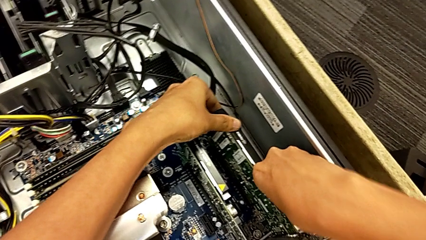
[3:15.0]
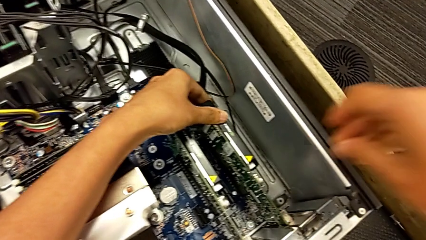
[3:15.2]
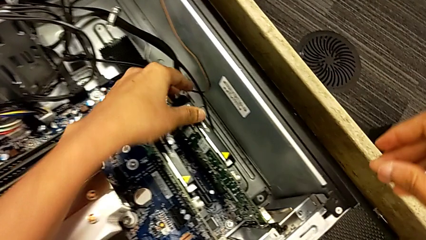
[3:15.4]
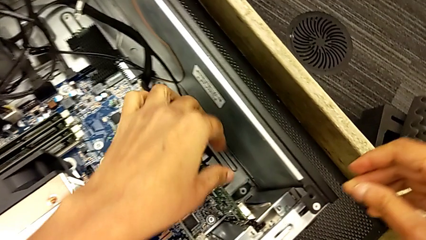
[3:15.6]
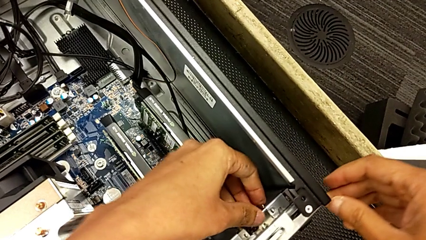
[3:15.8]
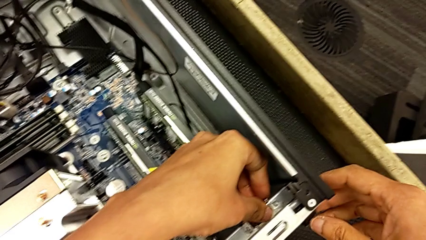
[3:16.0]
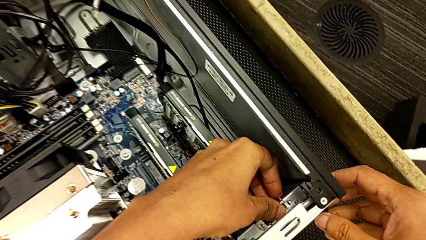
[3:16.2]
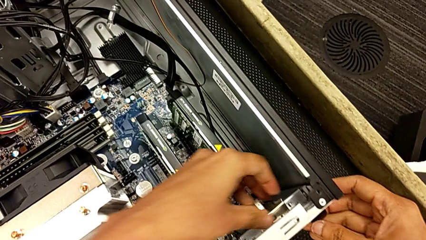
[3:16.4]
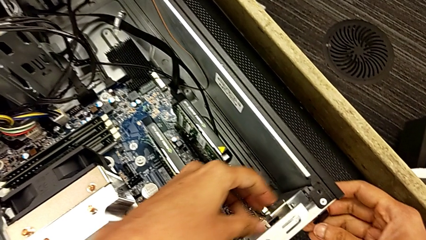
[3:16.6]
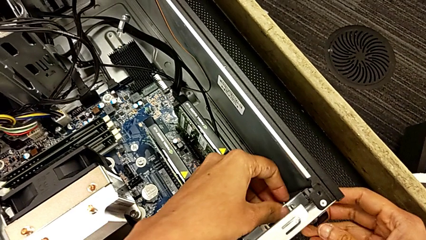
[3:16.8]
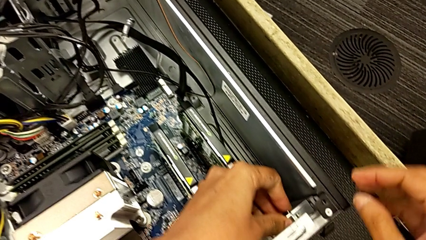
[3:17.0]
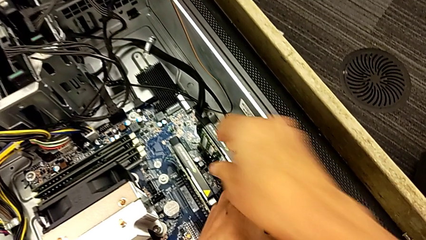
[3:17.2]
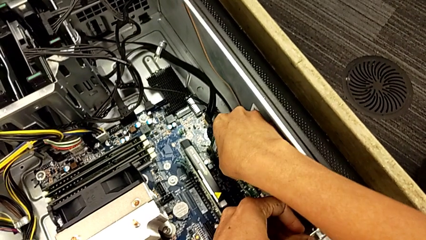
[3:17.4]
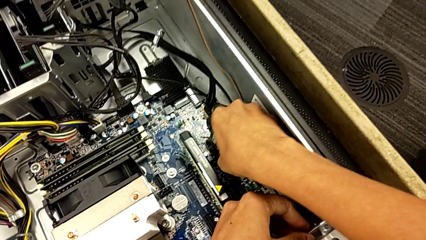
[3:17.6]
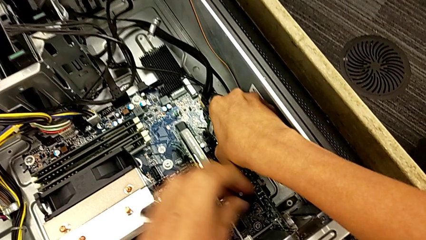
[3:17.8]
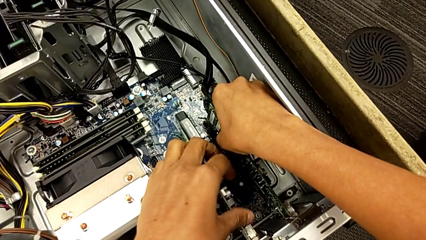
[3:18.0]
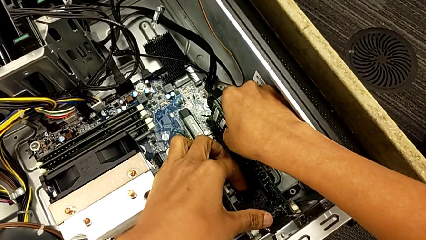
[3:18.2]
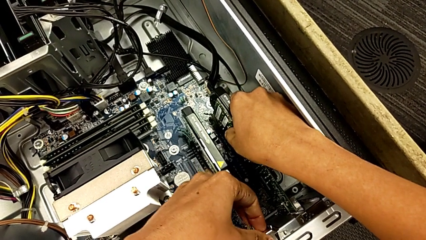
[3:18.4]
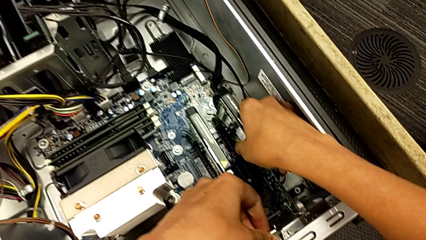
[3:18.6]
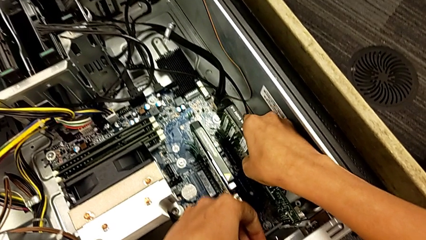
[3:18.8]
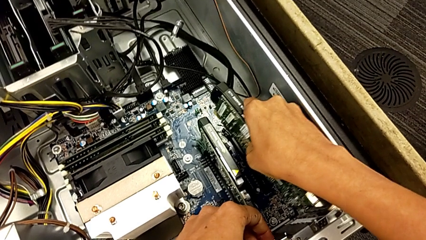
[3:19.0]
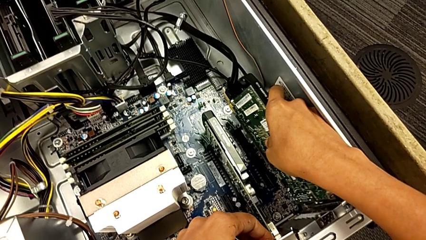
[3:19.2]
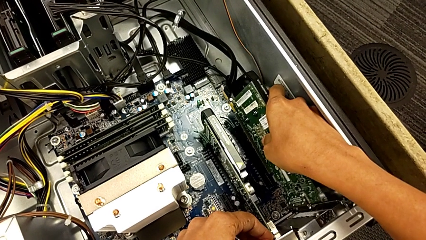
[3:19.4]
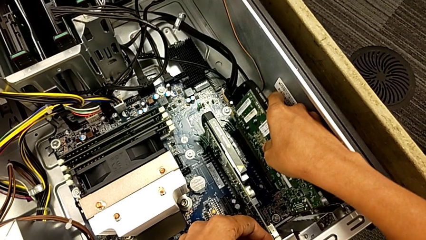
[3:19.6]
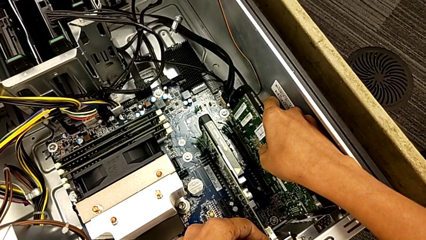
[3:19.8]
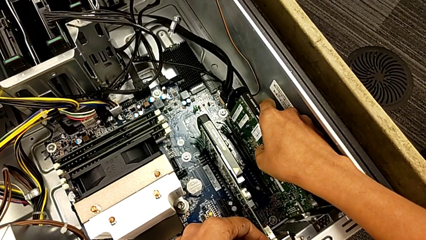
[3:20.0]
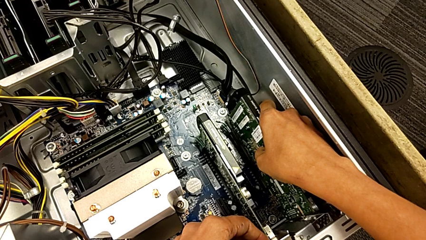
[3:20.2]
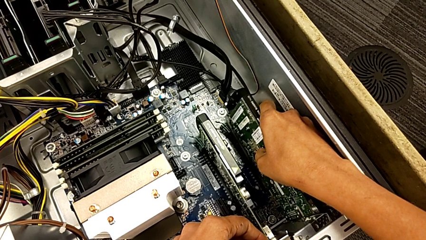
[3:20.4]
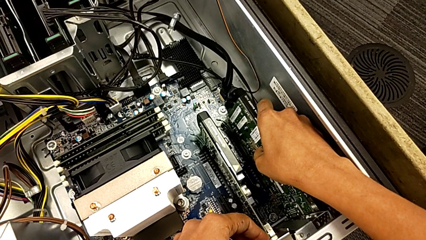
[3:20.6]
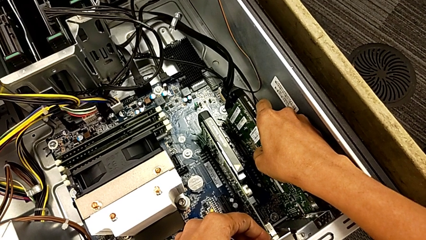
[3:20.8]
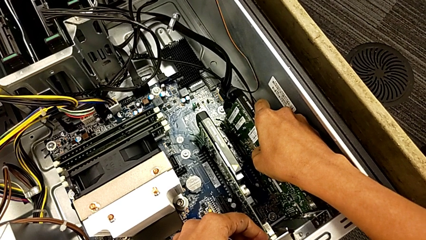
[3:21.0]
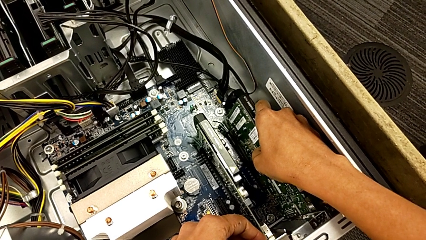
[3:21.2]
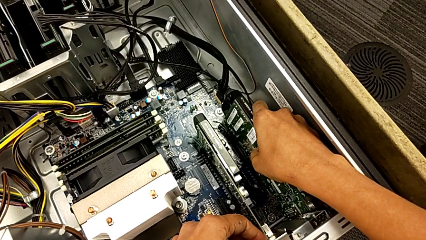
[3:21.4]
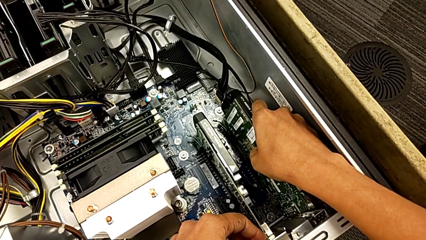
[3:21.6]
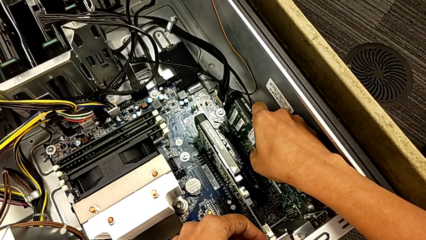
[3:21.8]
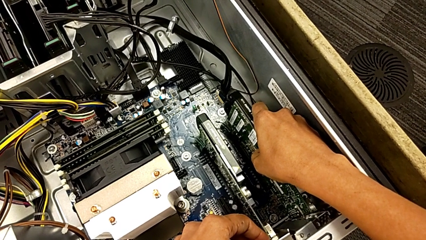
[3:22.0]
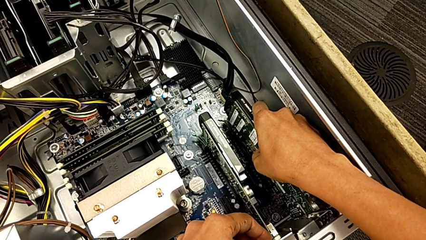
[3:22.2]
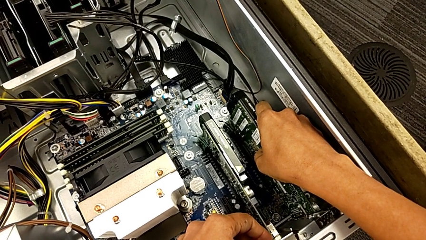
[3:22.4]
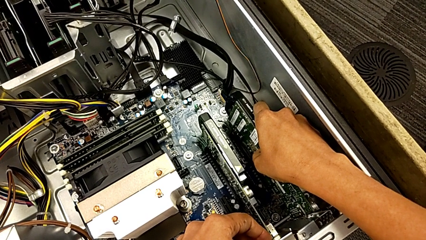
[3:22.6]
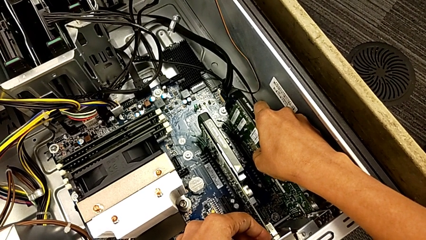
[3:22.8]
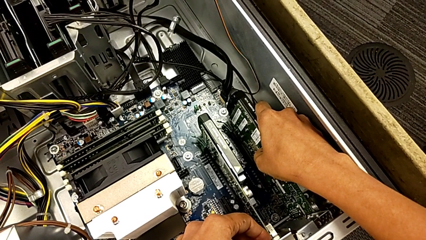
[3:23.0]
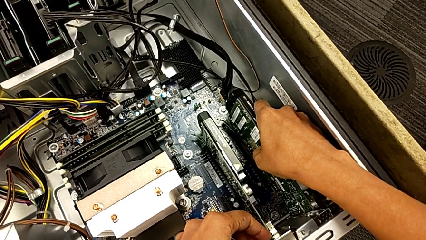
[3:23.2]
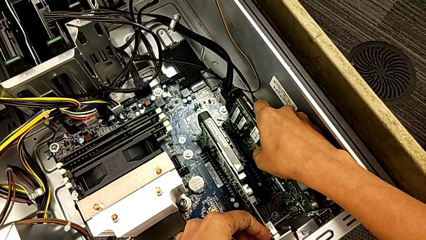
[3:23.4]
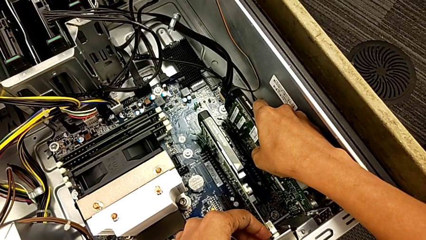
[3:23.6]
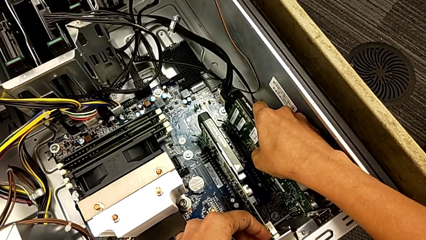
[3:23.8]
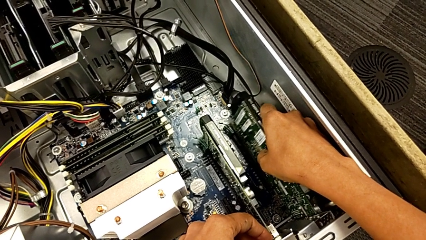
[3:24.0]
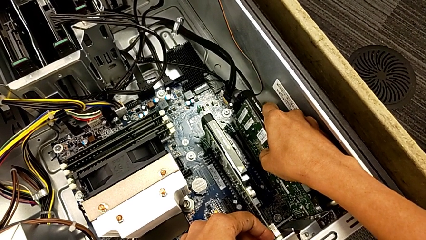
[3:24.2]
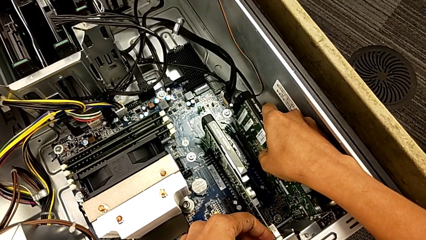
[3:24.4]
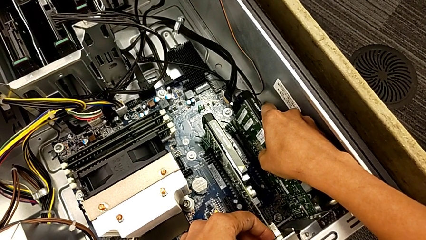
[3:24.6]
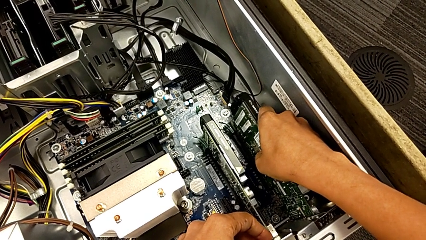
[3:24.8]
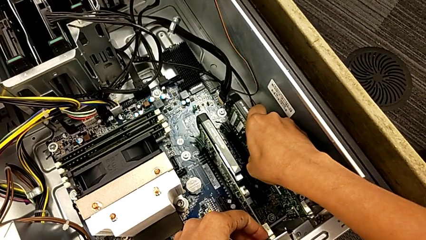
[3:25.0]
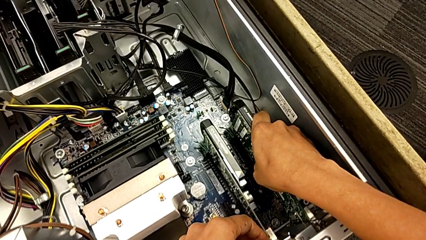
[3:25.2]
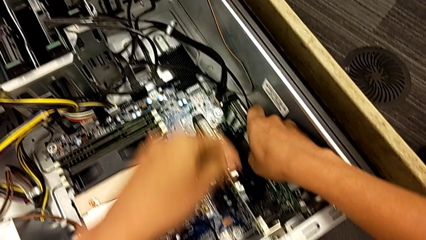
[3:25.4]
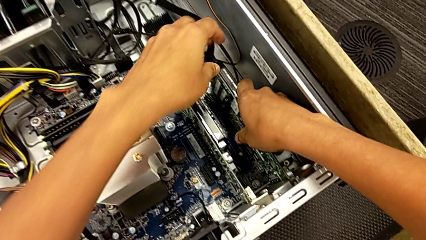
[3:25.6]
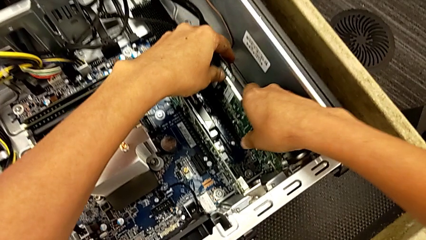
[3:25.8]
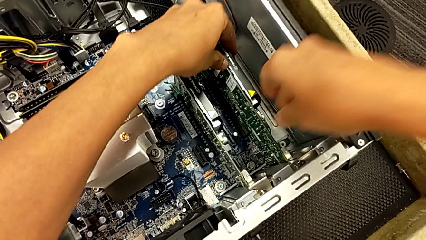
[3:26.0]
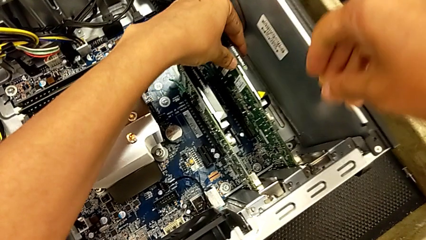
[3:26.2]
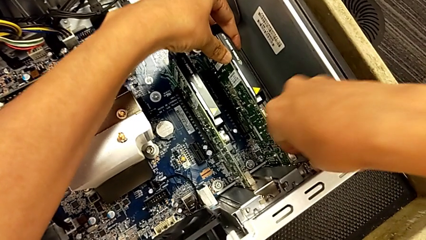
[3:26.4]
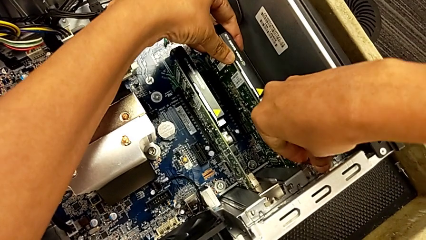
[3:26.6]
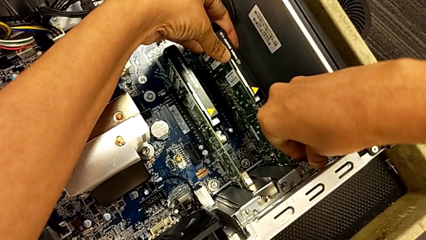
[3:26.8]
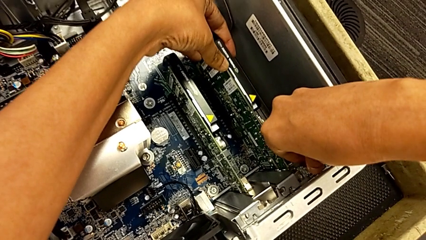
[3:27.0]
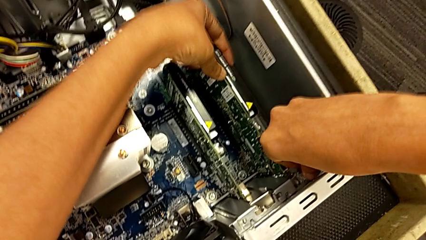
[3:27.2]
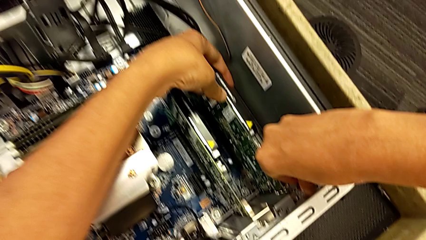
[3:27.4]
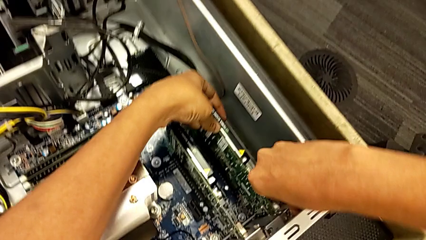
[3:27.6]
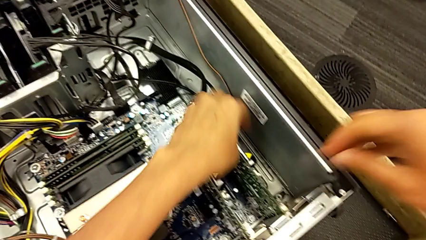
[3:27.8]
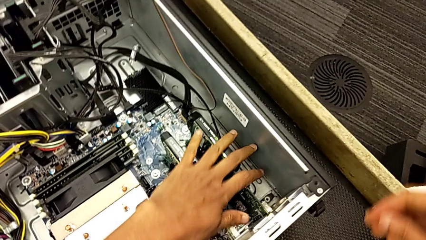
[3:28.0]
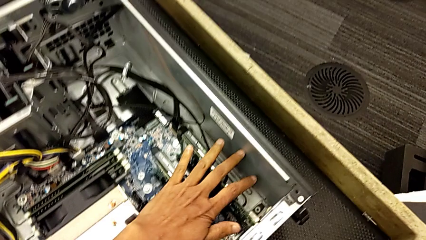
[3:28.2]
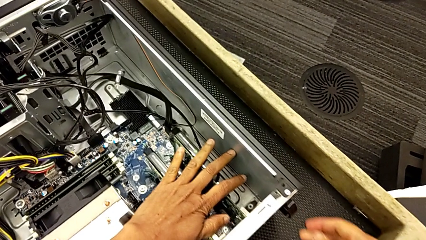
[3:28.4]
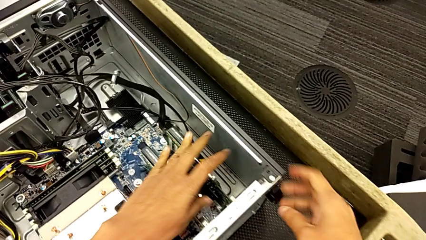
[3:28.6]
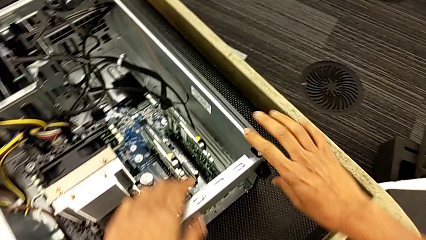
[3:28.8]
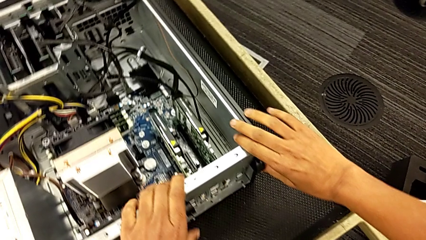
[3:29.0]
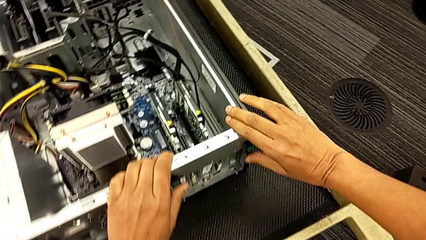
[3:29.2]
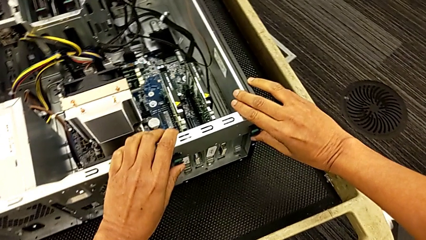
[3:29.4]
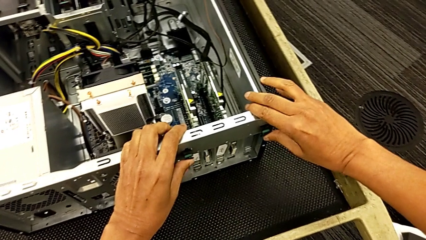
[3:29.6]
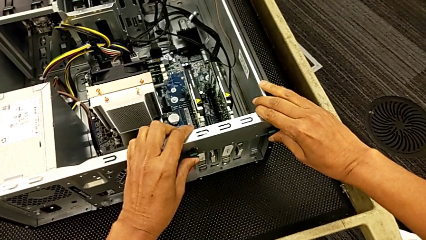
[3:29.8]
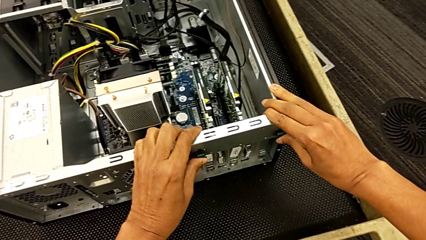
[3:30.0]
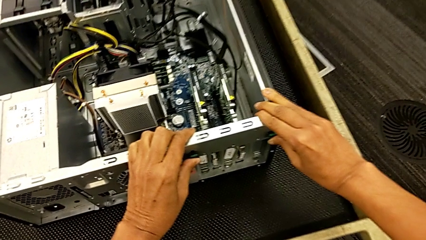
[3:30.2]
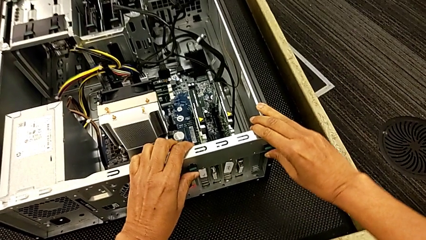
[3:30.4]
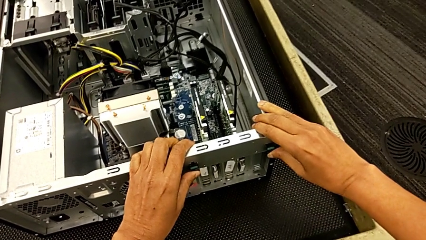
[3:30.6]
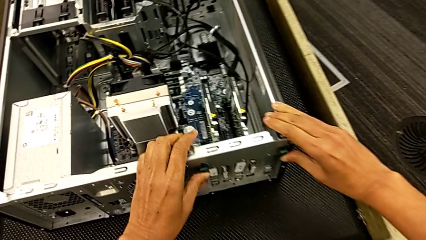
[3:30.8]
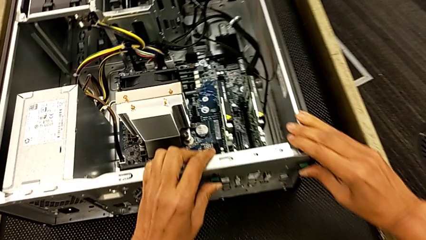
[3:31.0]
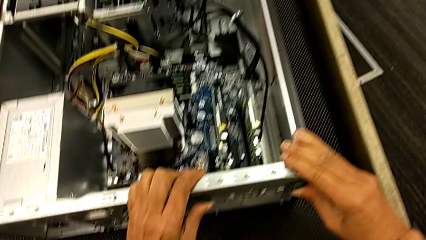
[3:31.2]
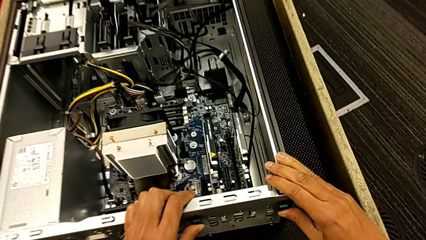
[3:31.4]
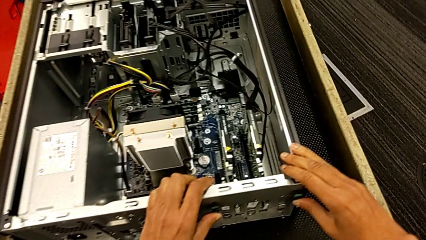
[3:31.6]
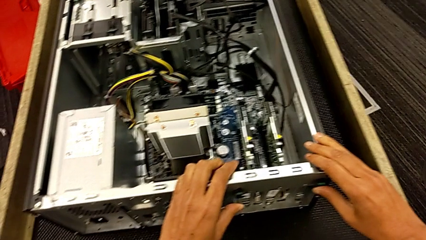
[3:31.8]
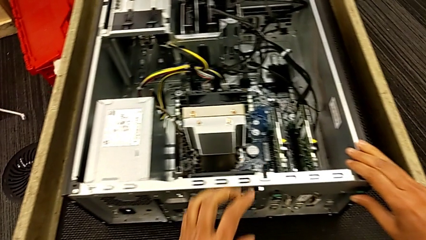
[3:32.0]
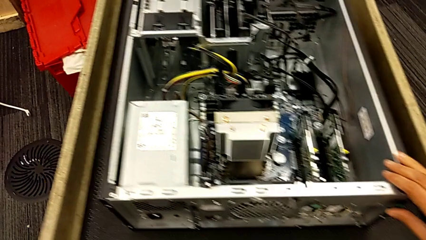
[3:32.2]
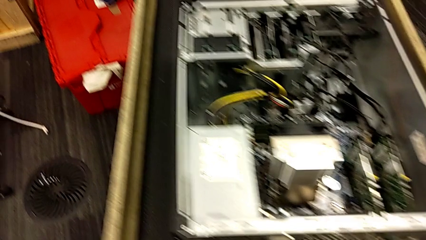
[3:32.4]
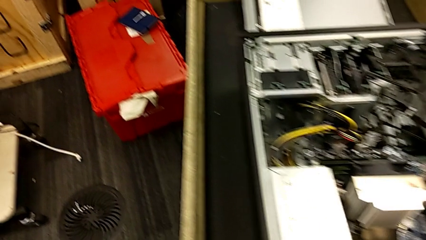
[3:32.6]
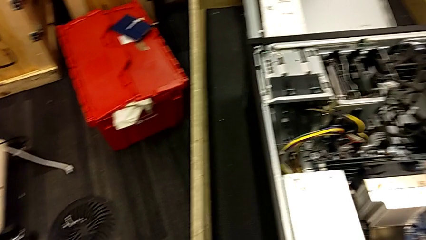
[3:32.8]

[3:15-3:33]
The camera wearer is locking their graphic cards. They inspect the first graphic card, withdraw it, insert it, align it, assemble it, push the graphic card, grab the computer tab, push it and lock it.
